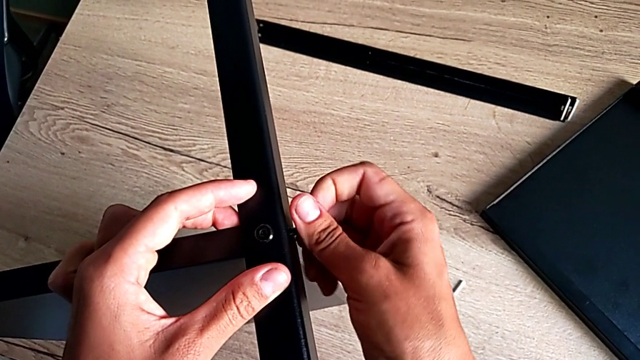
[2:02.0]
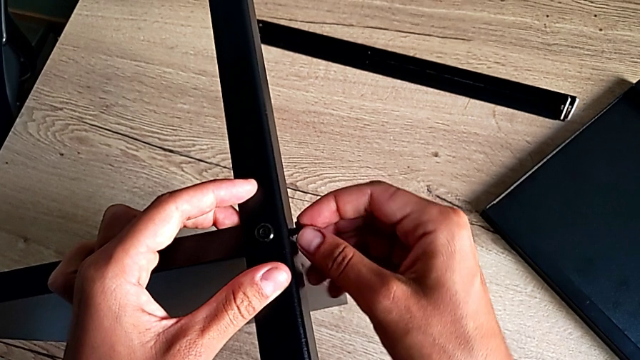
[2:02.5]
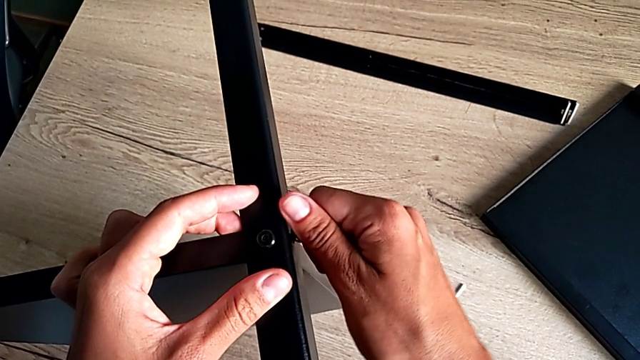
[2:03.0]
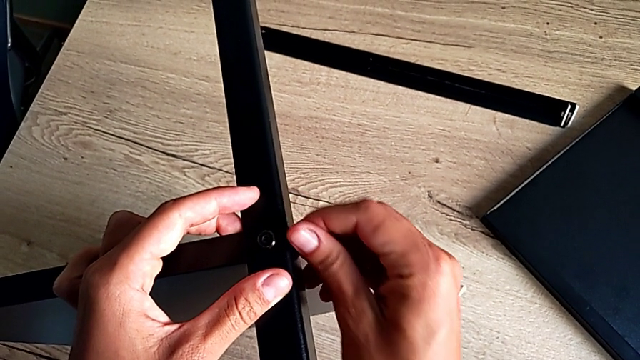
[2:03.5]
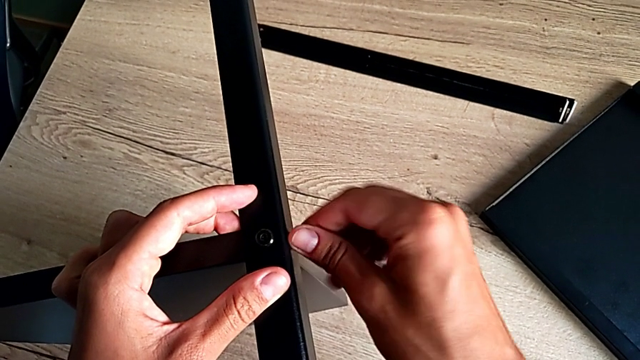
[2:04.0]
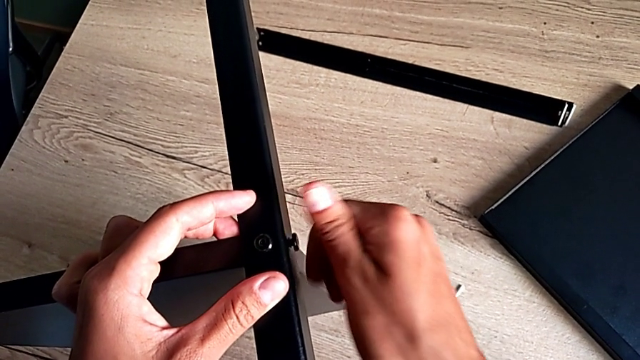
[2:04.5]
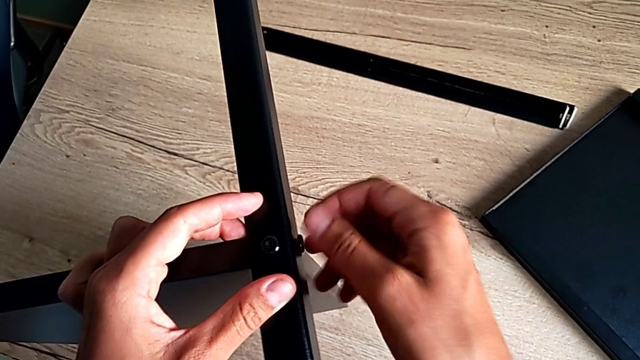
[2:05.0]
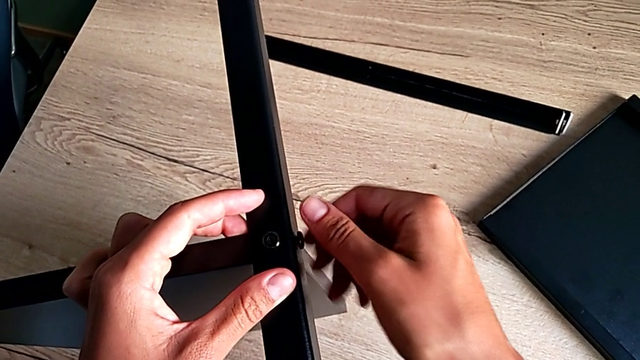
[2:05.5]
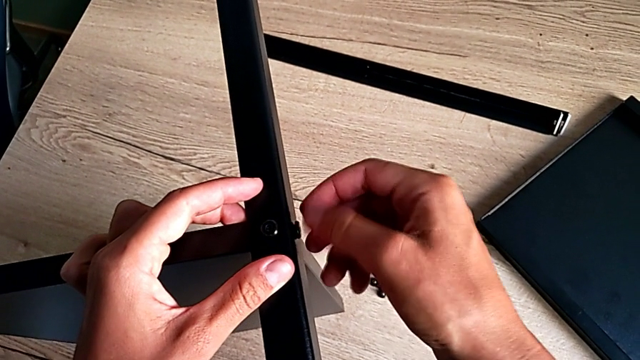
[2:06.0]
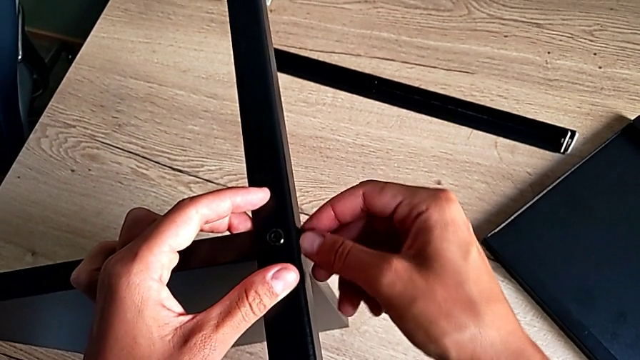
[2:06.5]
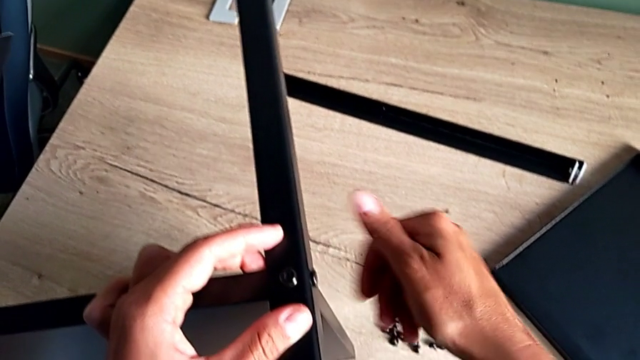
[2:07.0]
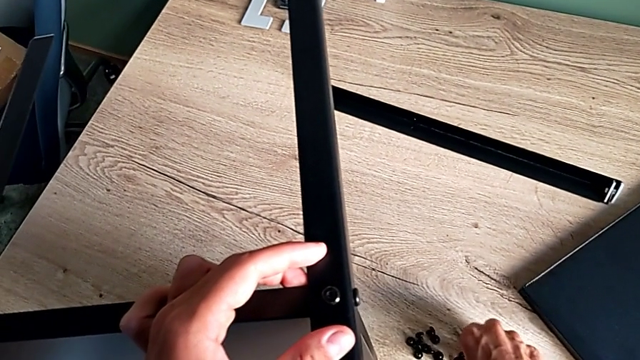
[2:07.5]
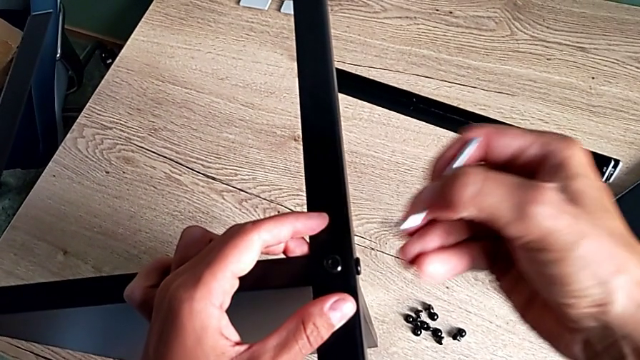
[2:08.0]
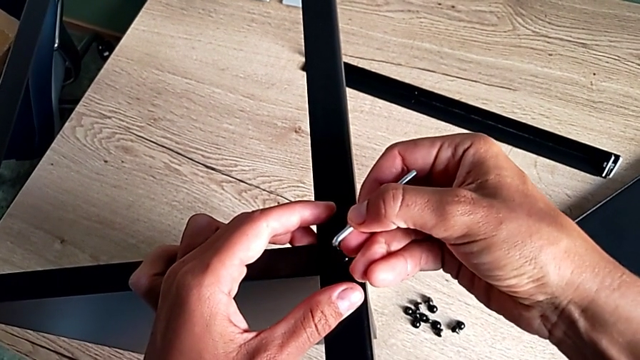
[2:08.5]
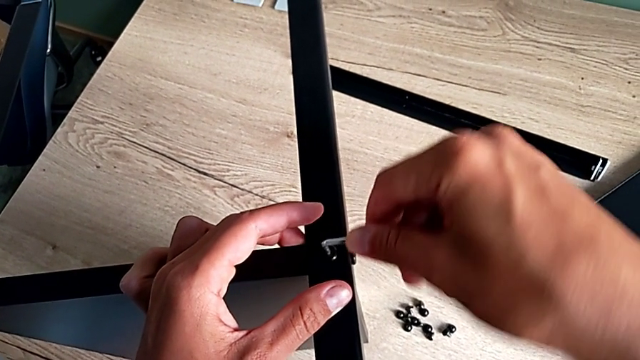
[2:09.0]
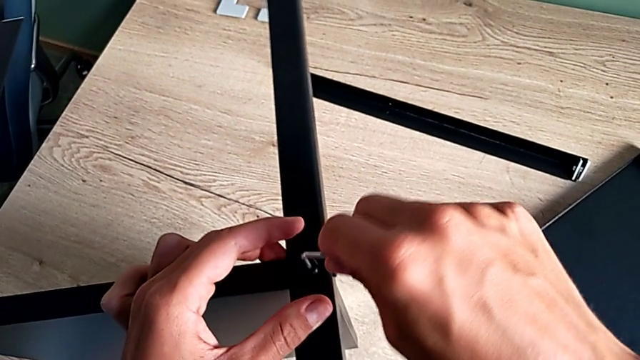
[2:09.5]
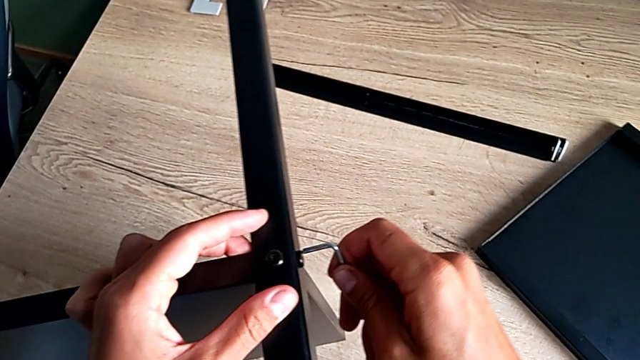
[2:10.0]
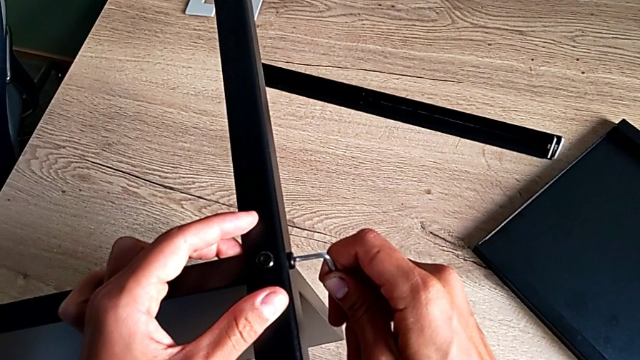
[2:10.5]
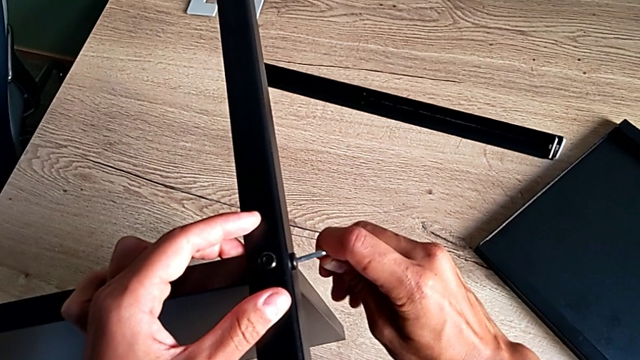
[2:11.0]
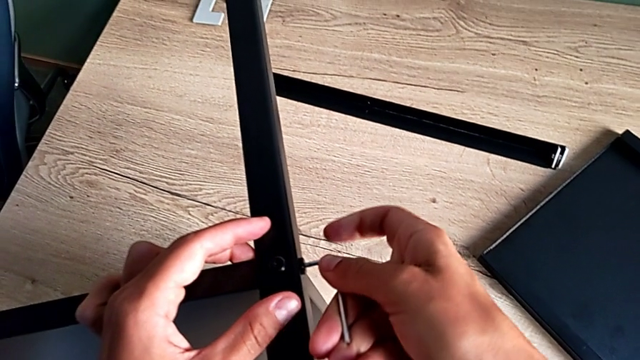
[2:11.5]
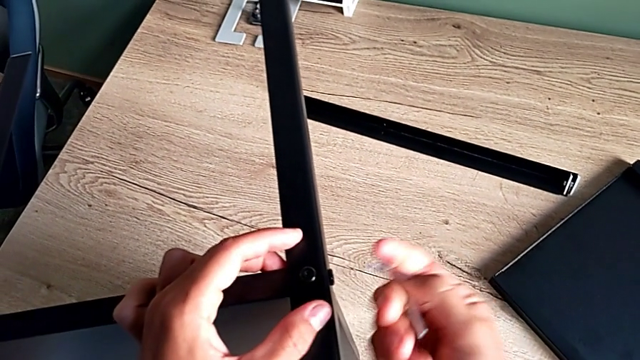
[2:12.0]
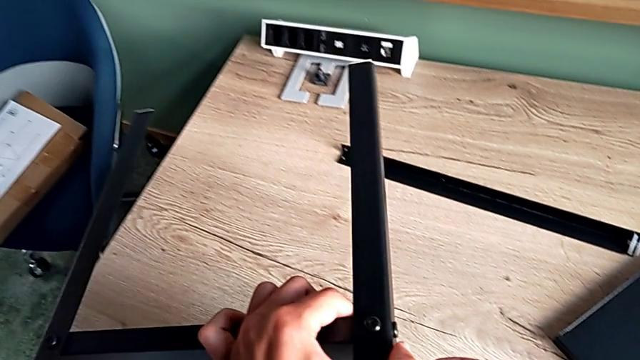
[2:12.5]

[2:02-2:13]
The camera wearer is assembling the second leg. They screw the hex socket head, rotate the screwdriver, insert the Allen wrench and rotate it.

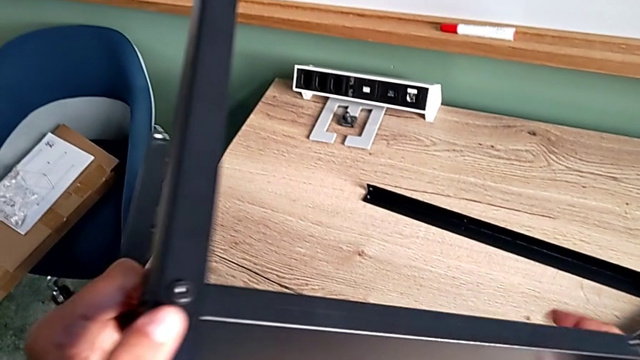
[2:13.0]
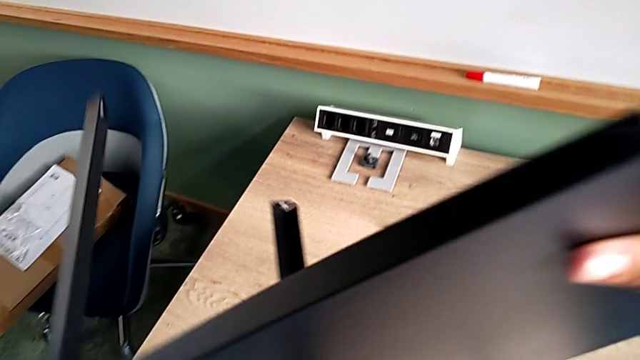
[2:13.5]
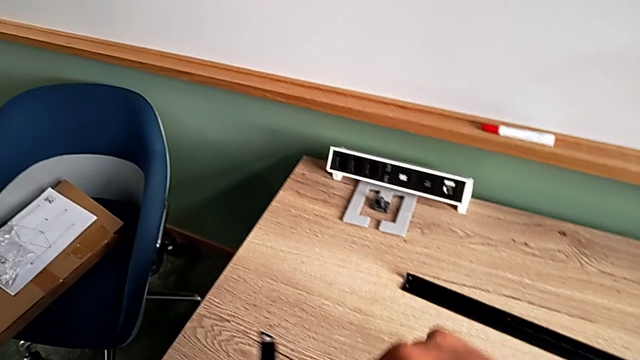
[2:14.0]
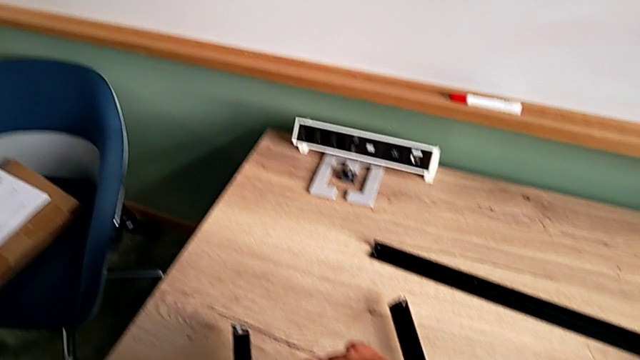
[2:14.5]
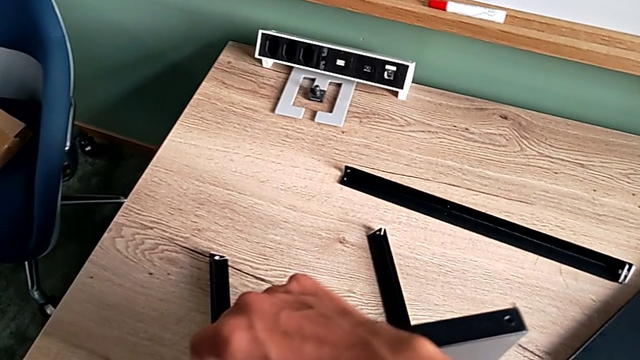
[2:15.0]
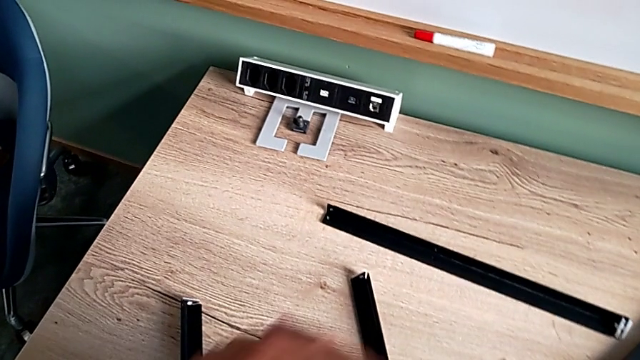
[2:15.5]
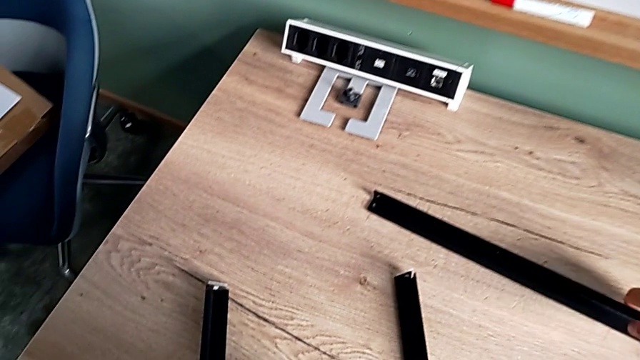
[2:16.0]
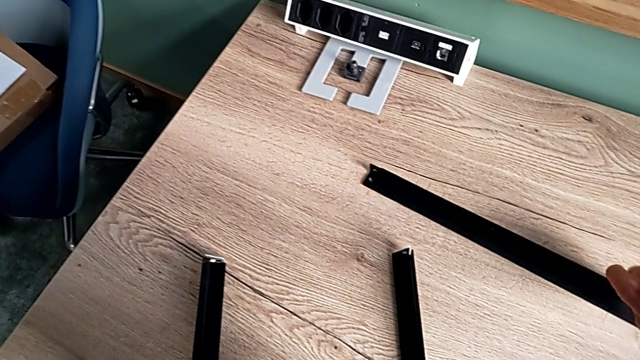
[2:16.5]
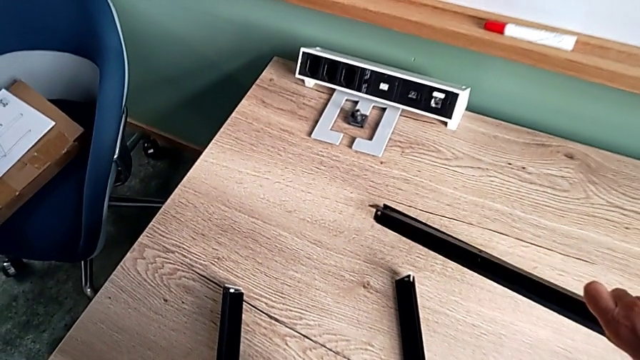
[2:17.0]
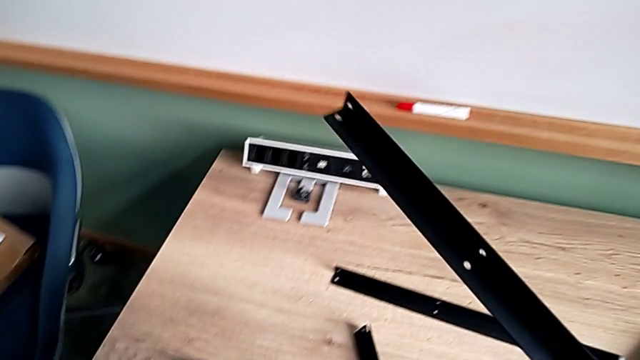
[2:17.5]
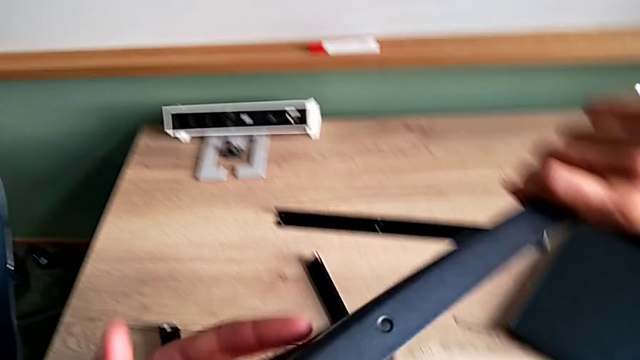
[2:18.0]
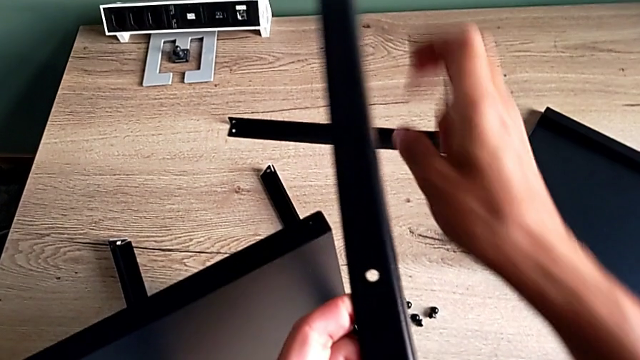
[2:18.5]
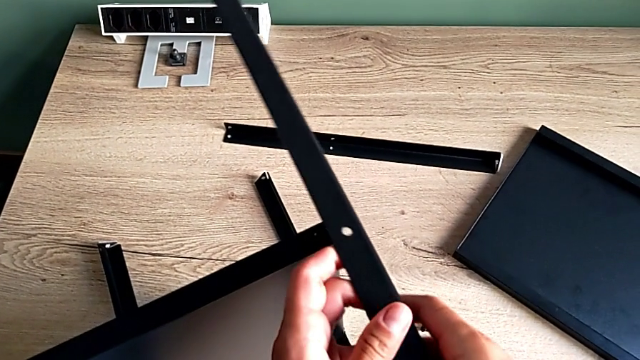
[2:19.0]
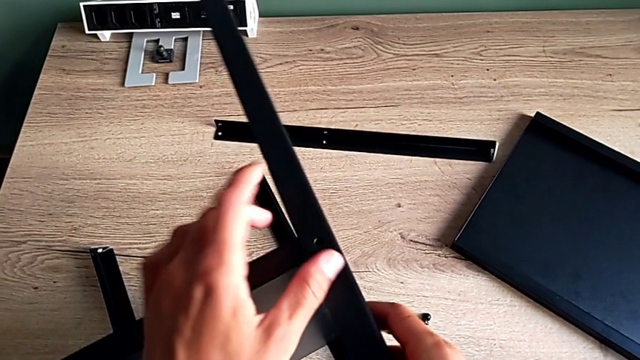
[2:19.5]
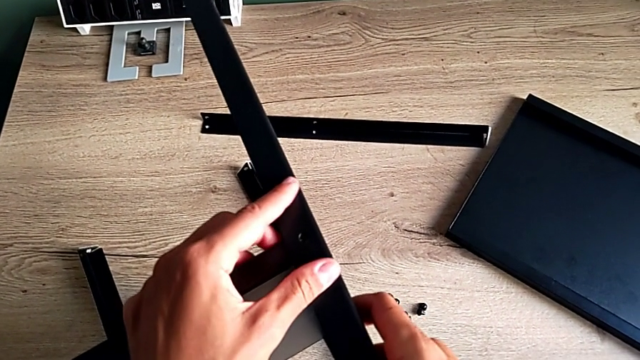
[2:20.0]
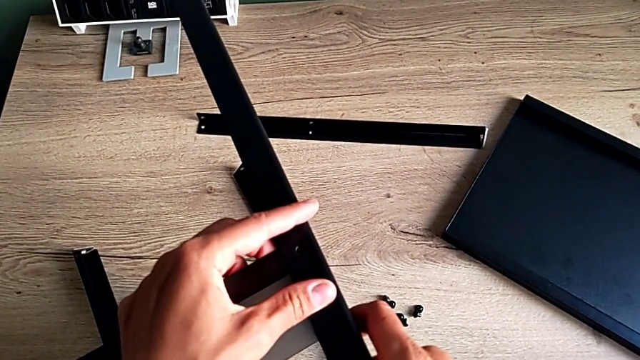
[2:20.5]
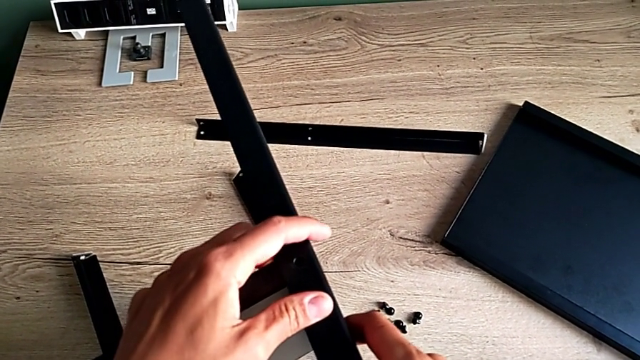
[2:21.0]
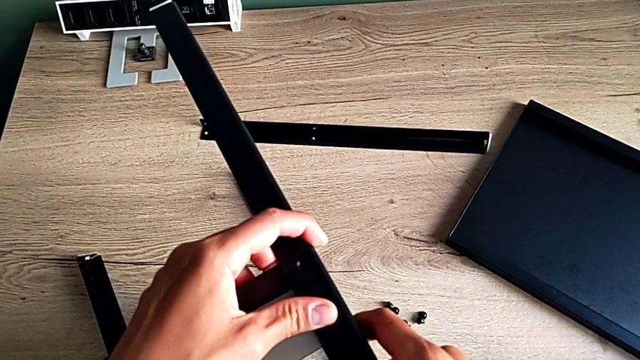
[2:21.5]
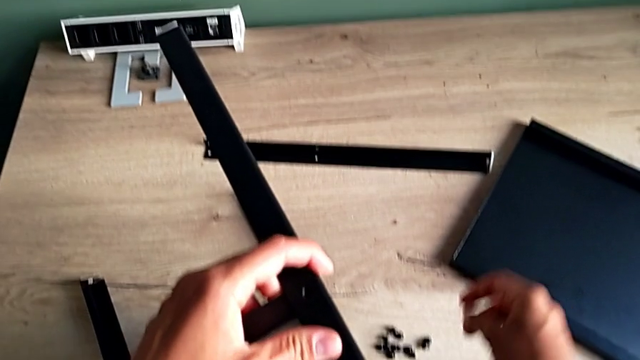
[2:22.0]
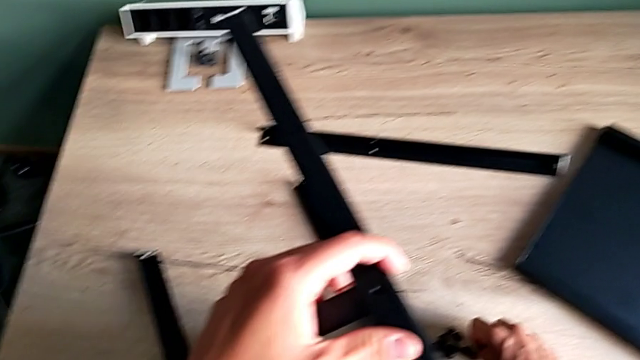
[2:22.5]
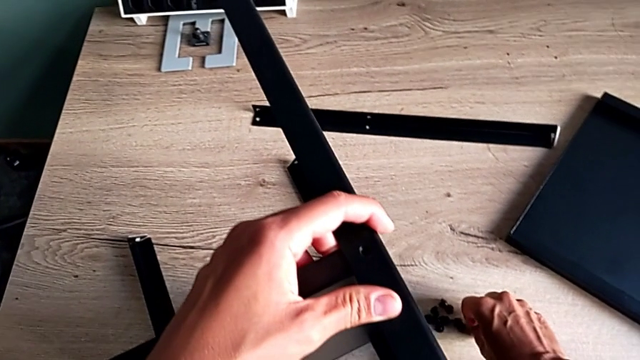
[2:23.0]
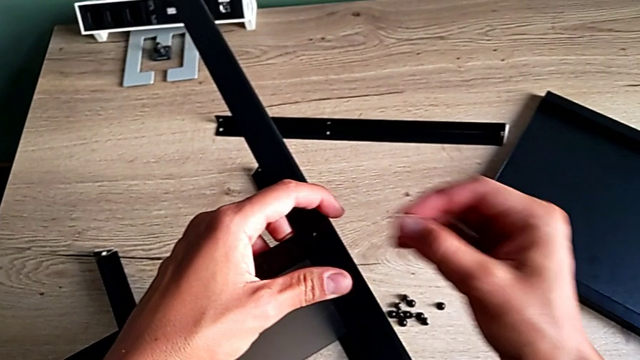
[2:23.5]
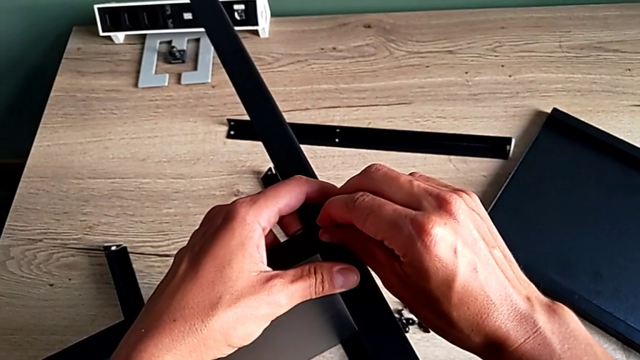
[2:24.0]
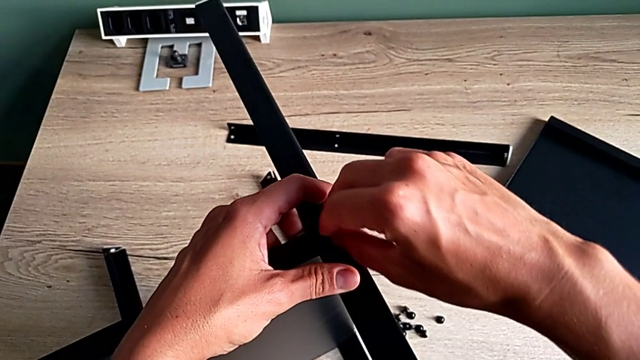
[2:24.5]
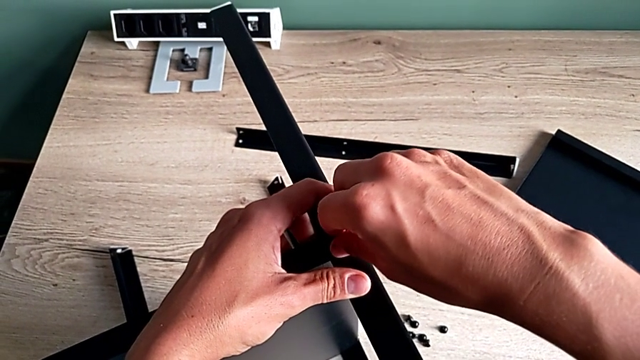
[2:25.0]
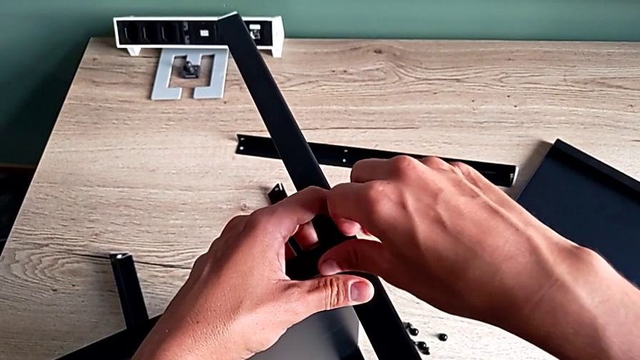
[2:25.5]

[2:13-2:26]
The camera wearer is screwing the third leg of the furniture. They rotate the tray, grab the leg, rotate it, align it and insert the hex socket head.
